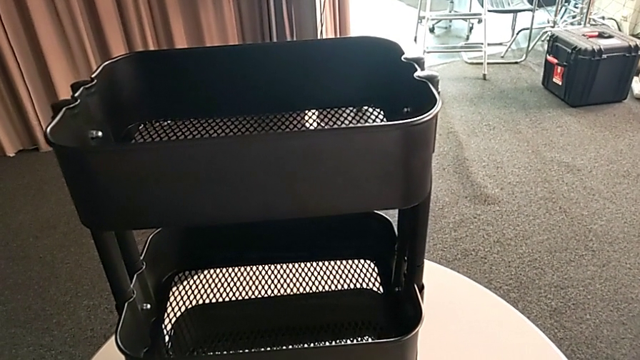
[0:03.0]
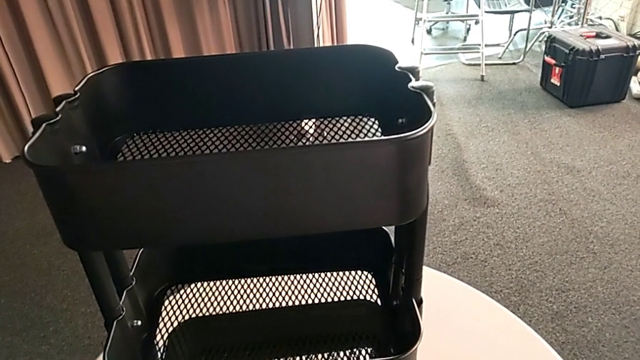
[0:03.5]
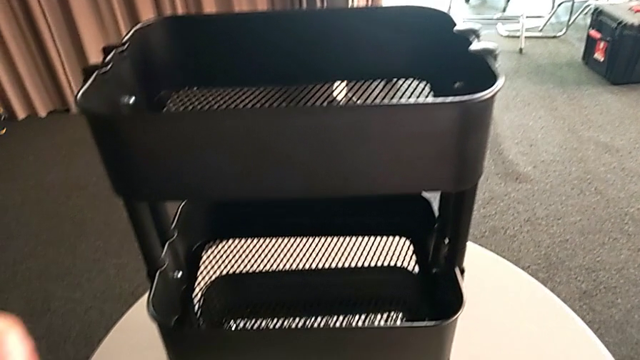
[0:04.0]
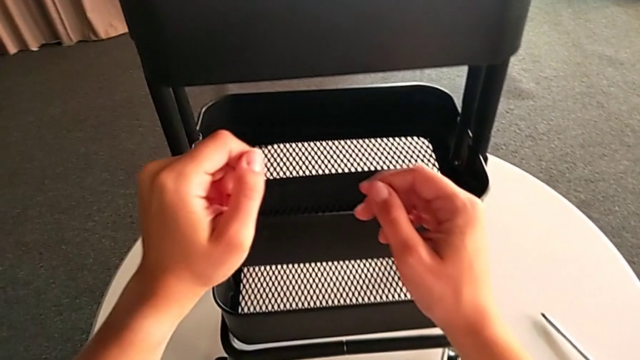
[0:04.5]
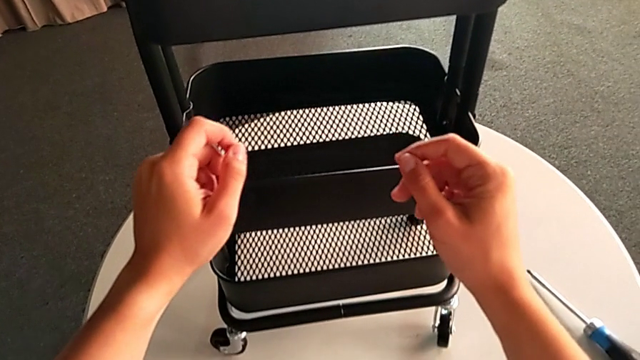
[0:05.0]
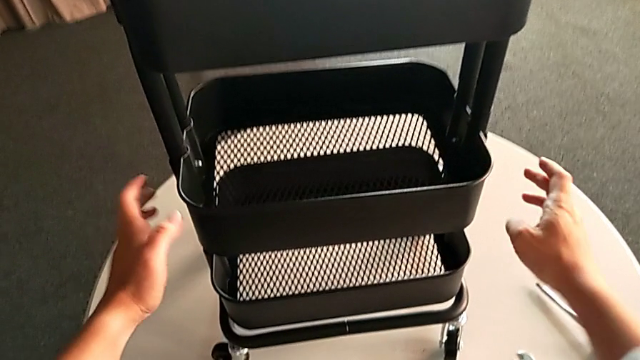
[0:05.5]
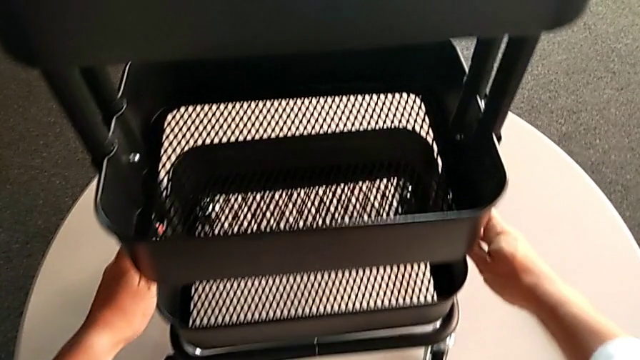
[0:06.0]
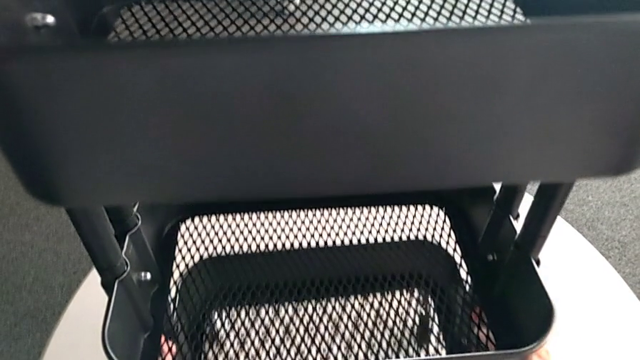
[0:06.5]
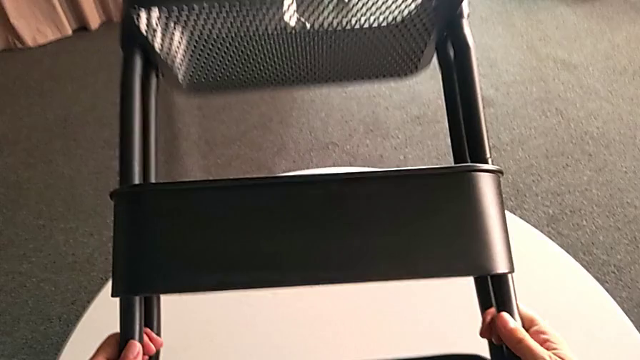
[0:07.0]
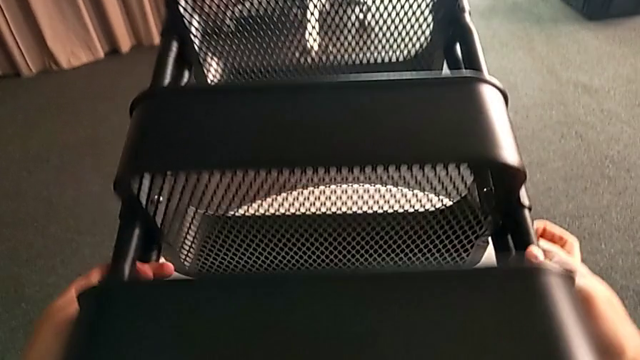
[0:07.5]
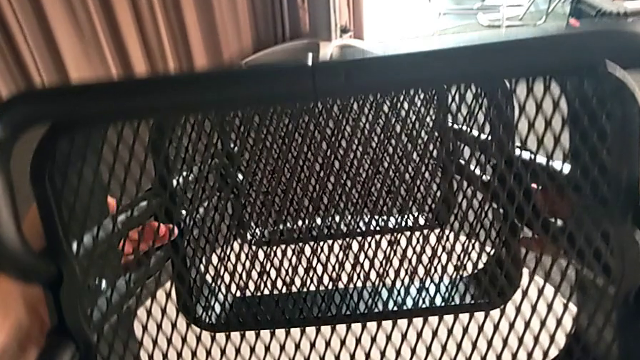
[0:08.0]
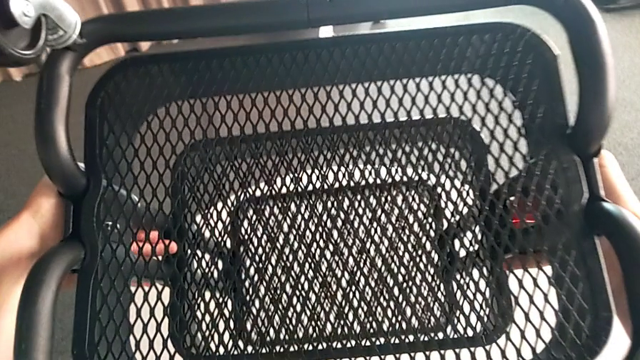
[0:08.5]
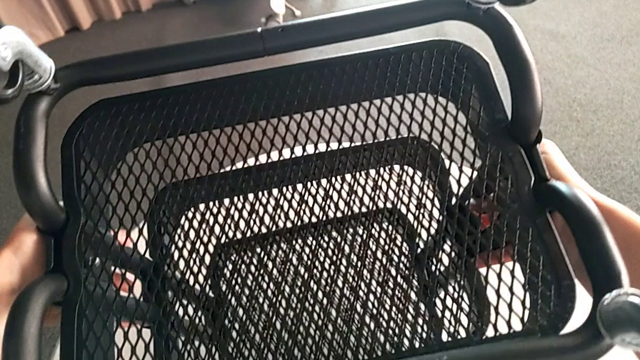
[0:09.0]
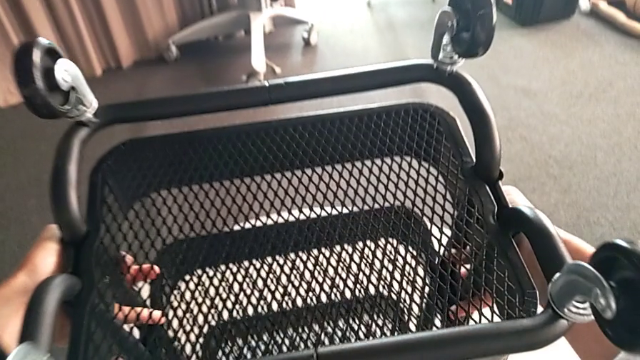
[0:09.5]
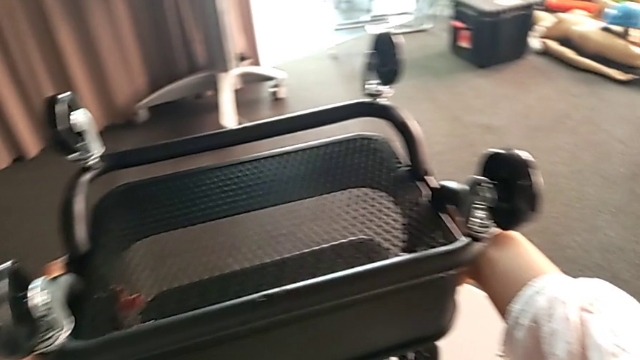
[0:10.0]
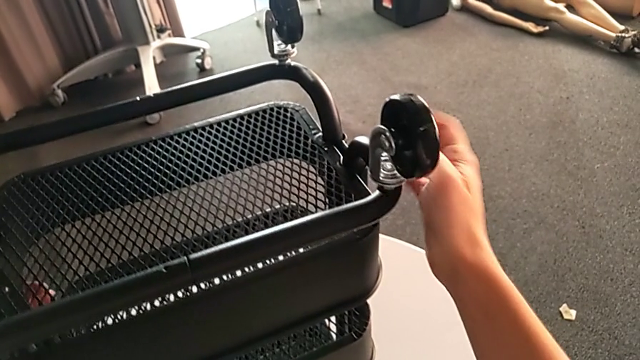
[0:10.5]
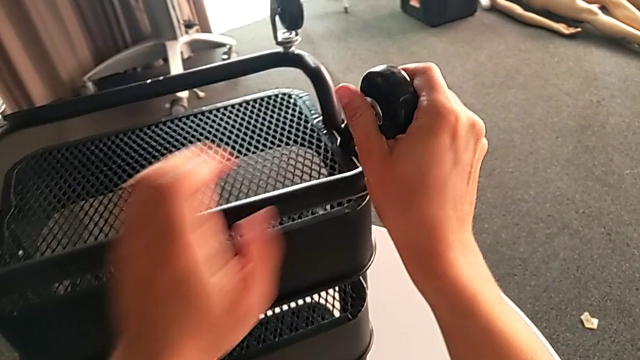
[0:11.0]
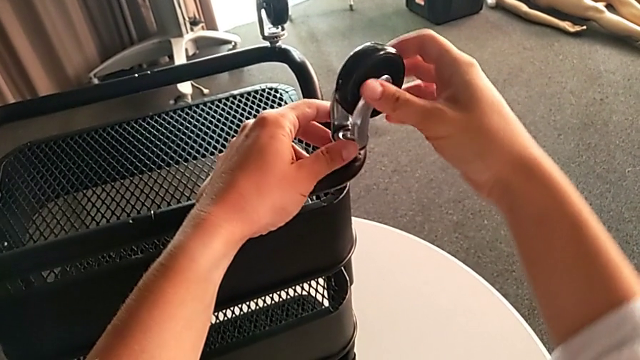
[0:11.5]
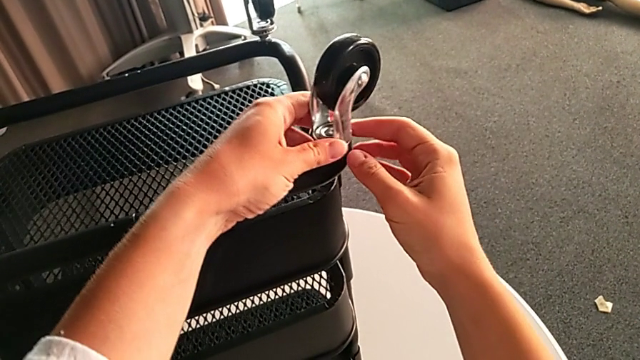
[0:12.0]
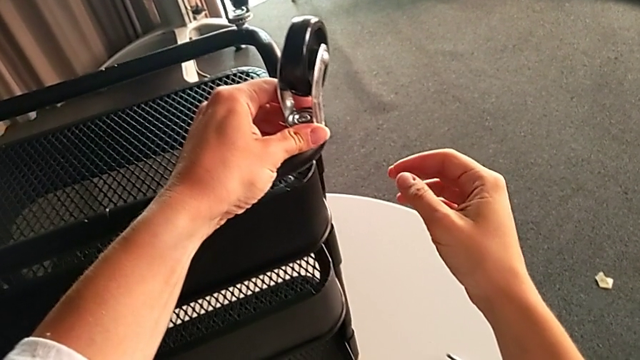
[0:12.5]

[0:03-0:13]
The camera wearer is unscrewing four wheels on the rolling cart. They flip the utility cart and grab the first wheel.

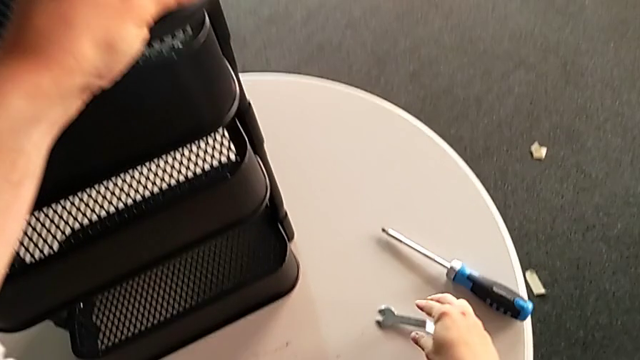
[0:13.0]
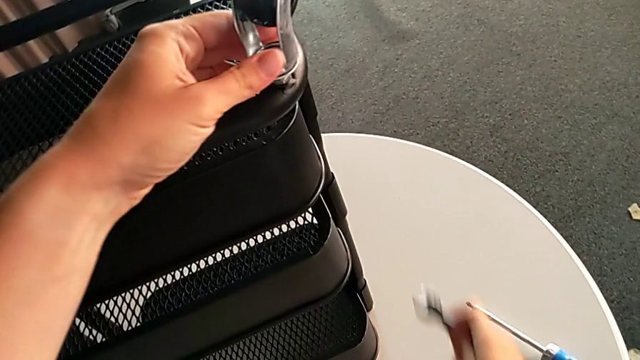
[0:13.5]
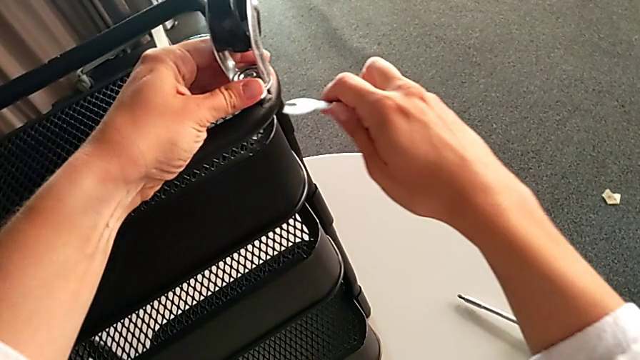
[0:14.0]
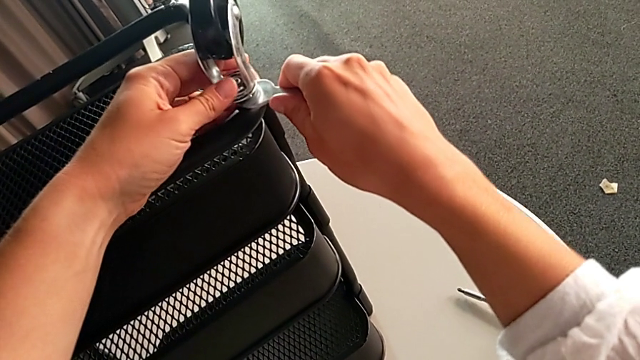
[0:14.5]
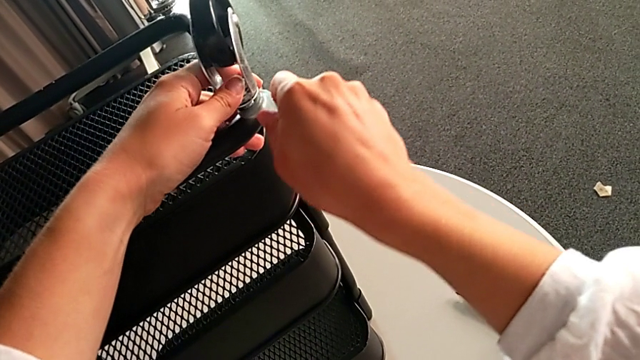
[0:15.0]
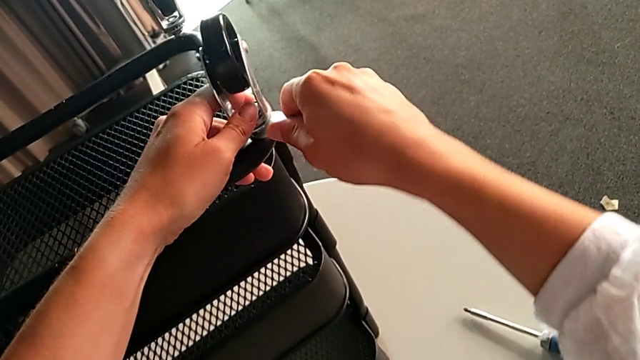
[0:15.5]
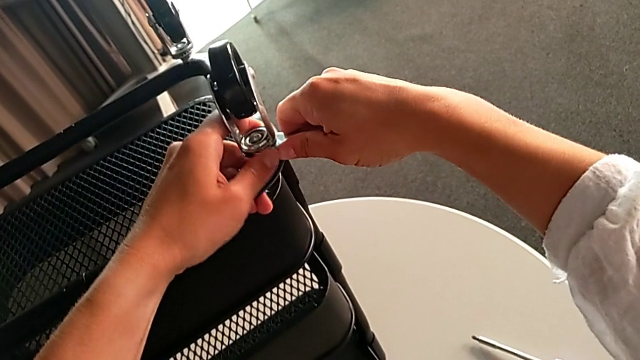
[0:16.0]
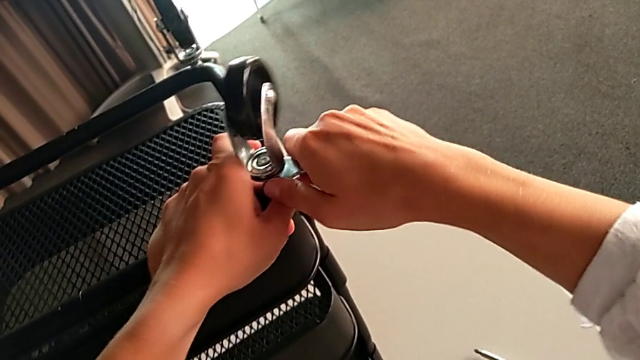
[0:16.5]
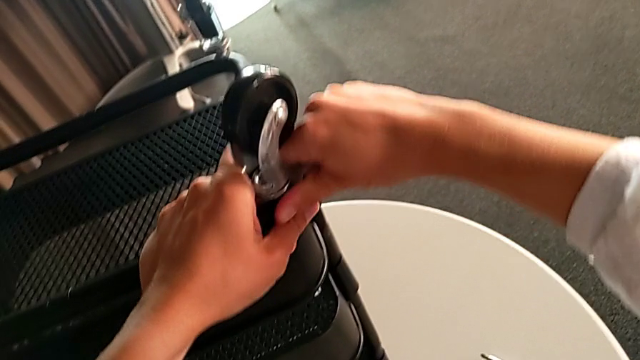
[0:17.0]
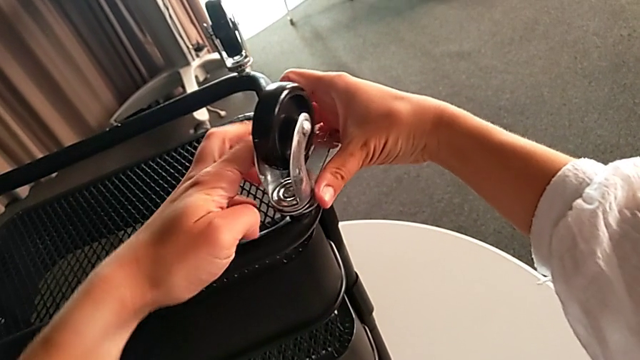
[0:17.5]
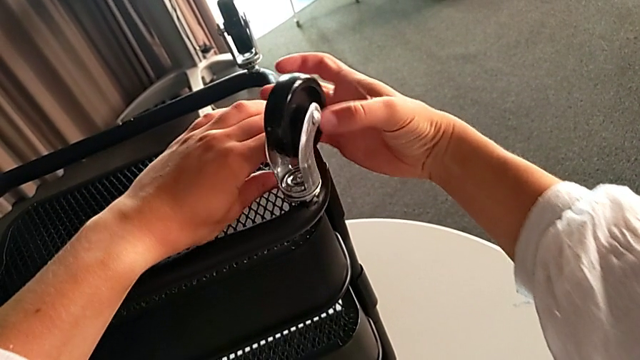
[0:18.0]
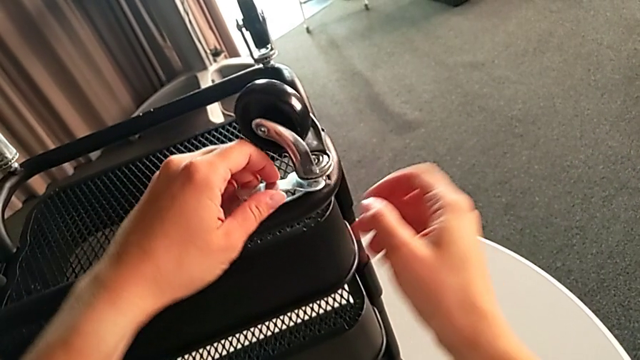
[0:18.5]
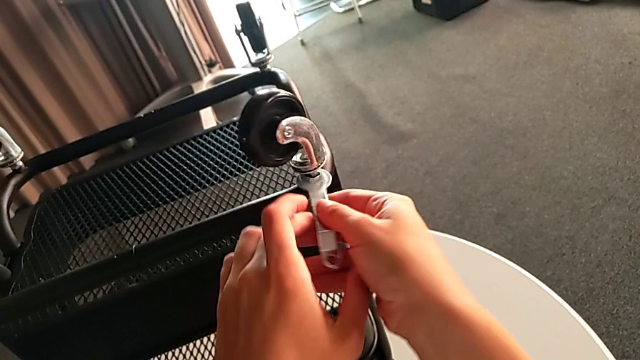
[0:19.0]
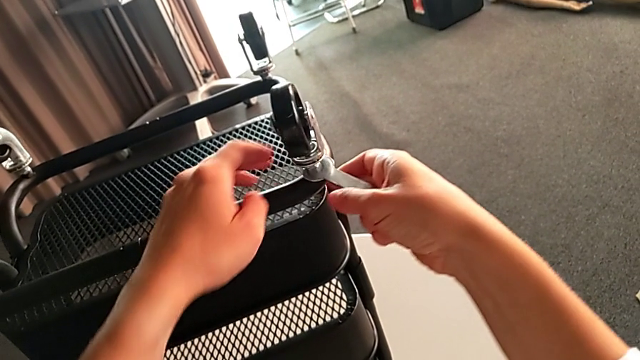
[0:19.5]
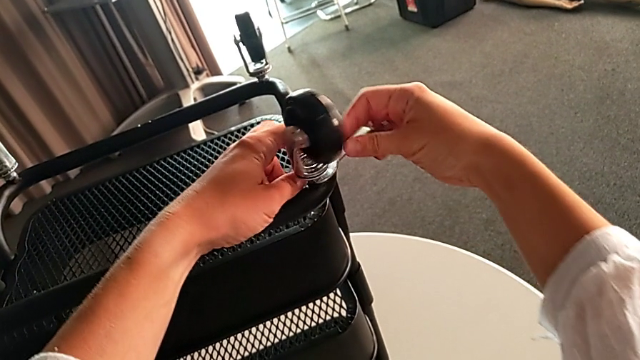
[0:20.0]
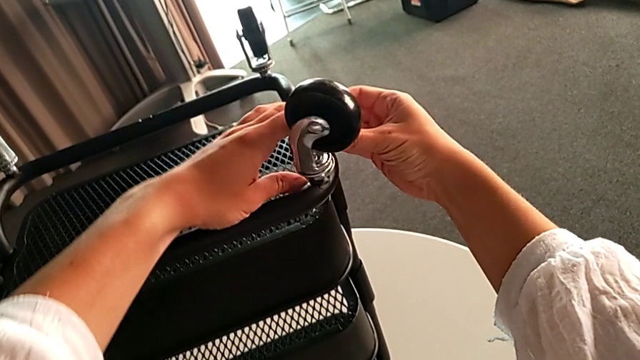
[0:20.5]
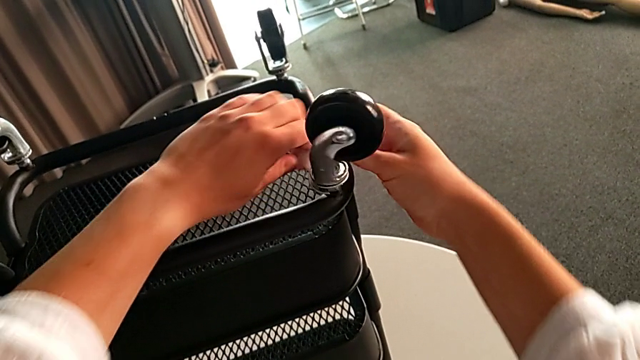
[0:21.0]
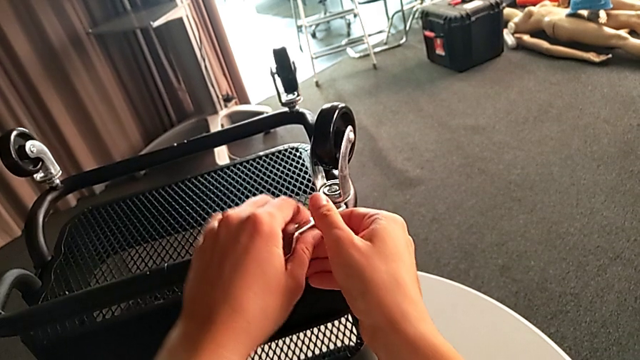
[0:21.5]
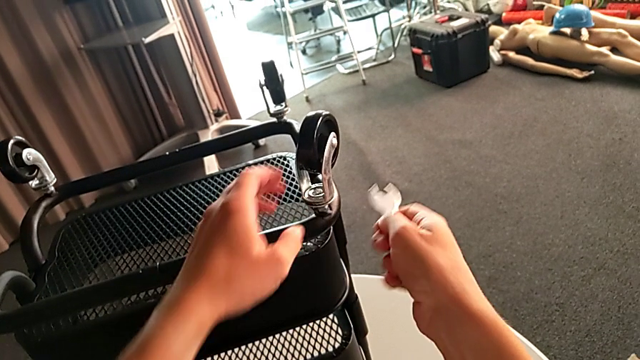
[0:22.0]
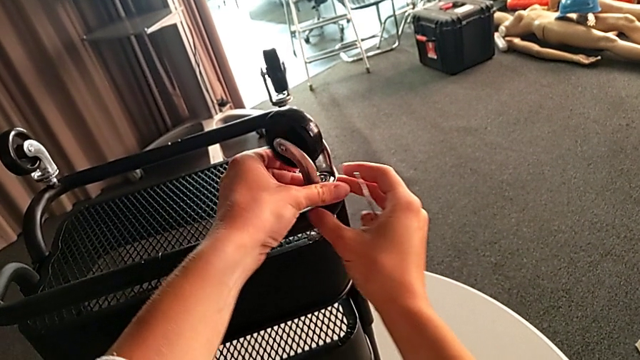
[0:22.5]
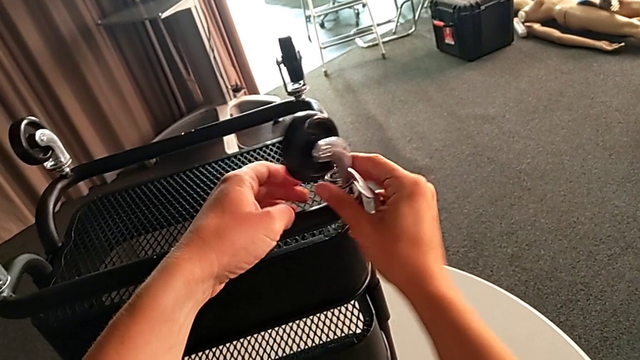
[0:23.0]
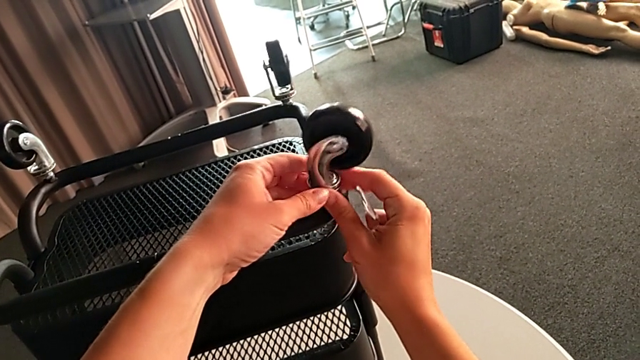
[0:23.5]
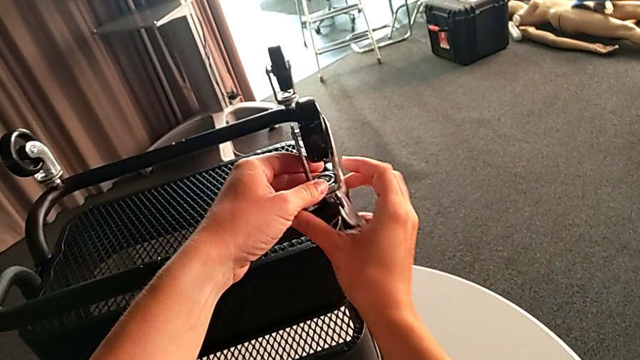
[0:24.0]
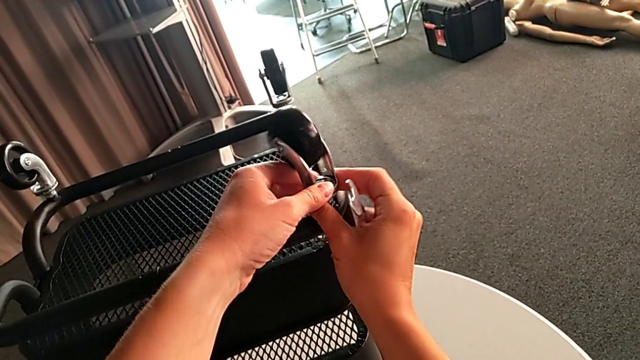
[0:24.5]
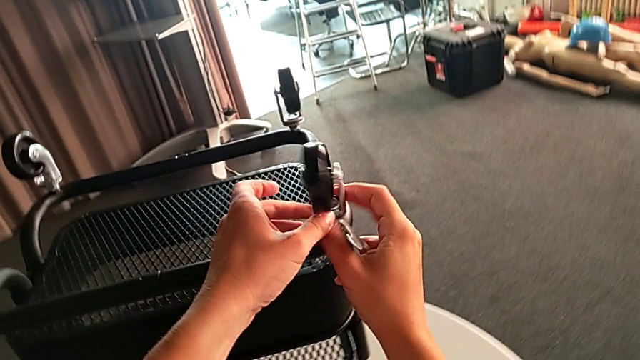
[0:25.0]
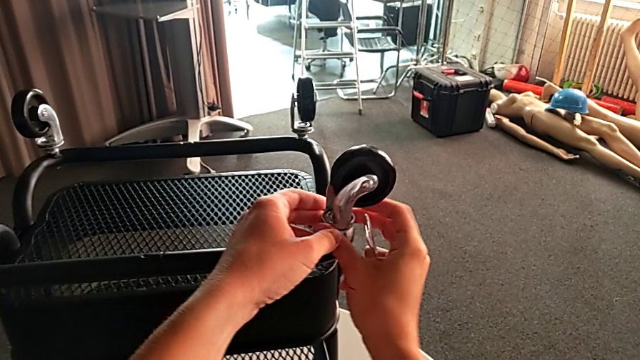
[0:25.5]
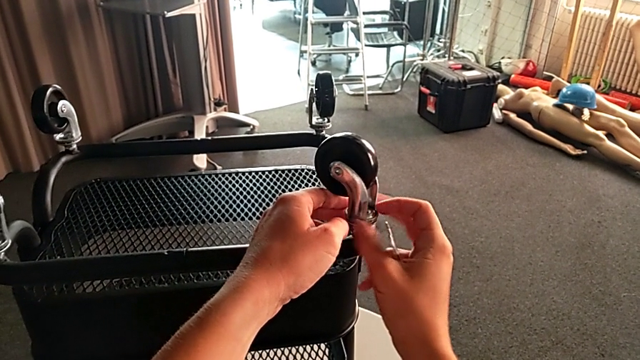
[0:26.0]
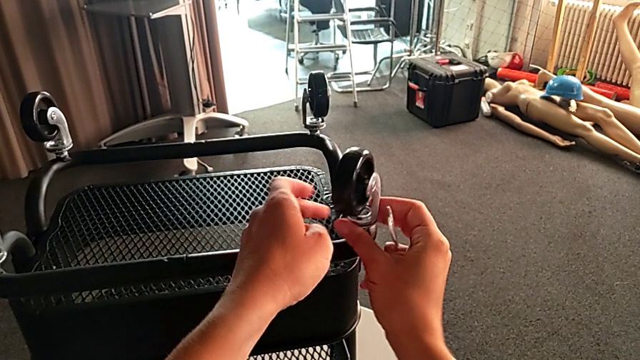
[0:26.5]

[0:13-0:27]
The camera wearer is unscrewing four wheels on the rolling cart. They grab the hexagonal wrench, unscrew the first wheel and begin to turn it.
